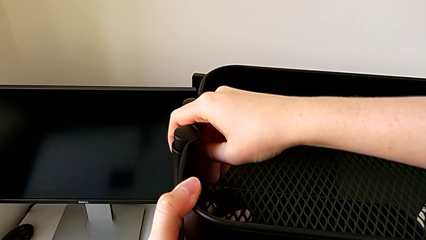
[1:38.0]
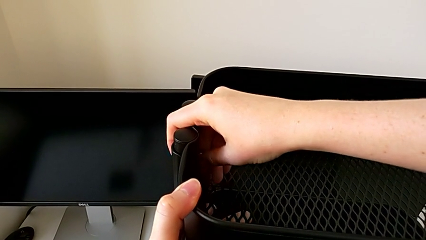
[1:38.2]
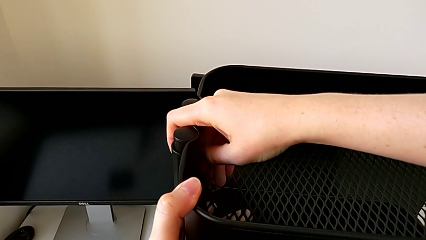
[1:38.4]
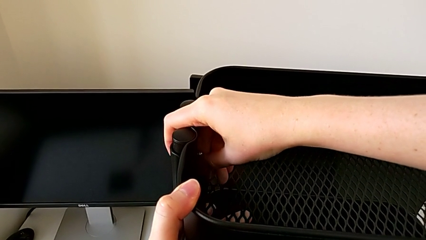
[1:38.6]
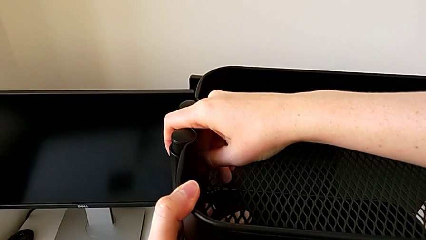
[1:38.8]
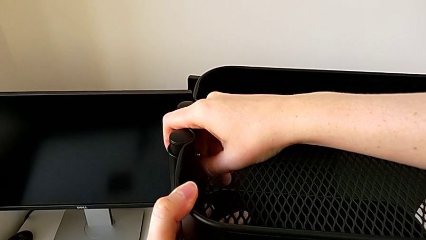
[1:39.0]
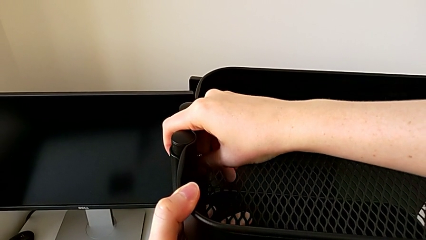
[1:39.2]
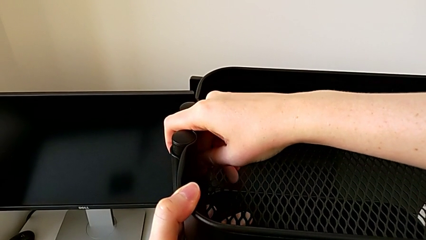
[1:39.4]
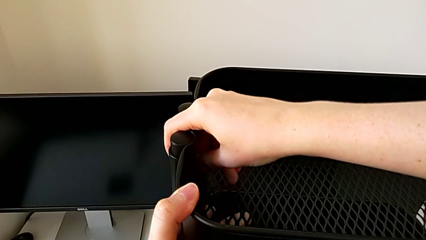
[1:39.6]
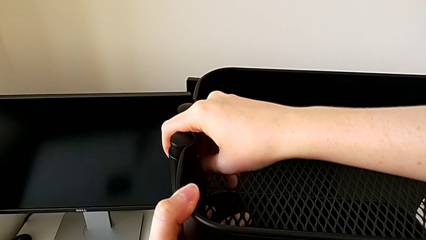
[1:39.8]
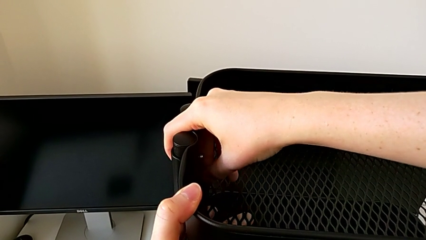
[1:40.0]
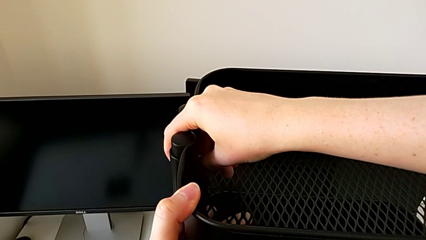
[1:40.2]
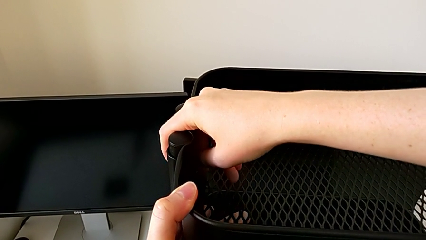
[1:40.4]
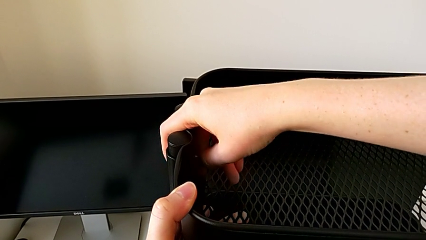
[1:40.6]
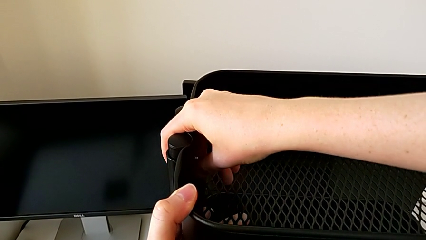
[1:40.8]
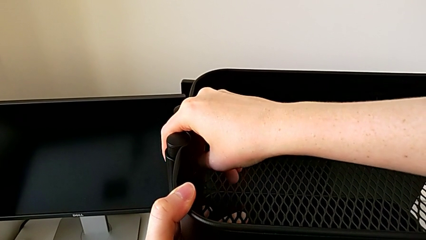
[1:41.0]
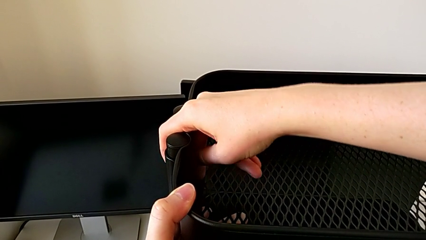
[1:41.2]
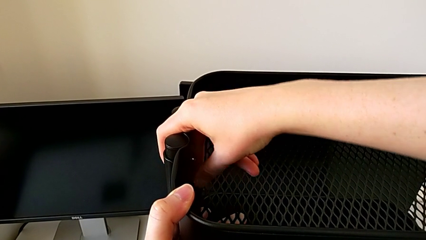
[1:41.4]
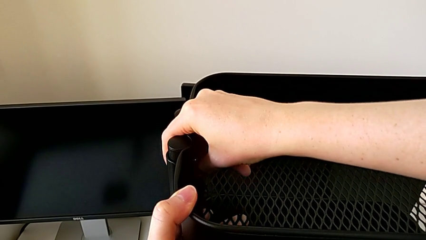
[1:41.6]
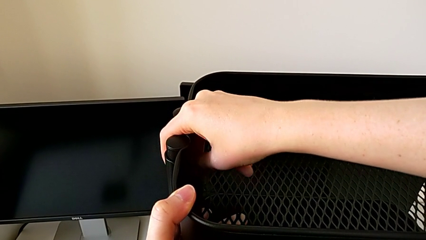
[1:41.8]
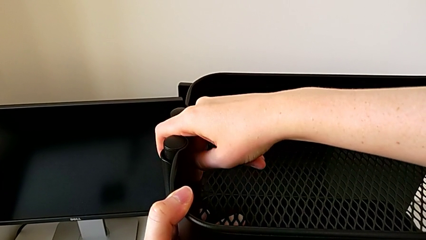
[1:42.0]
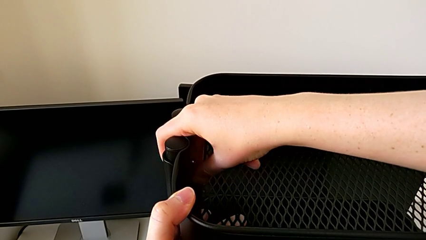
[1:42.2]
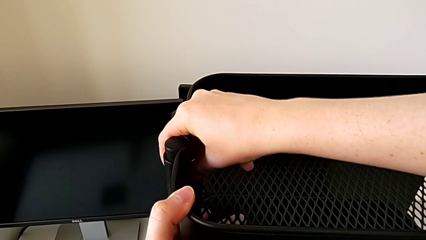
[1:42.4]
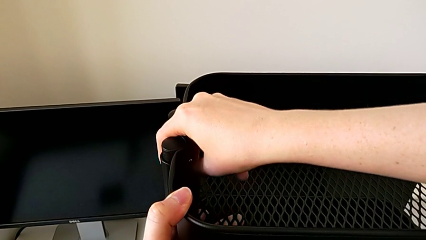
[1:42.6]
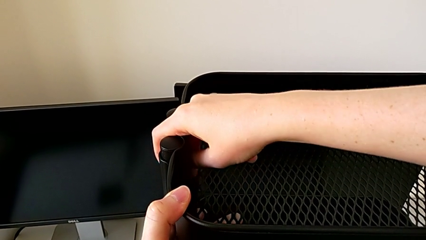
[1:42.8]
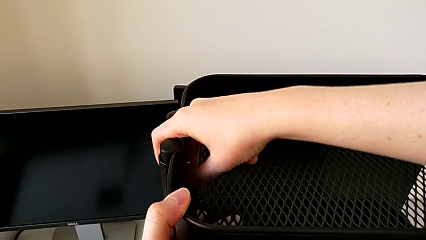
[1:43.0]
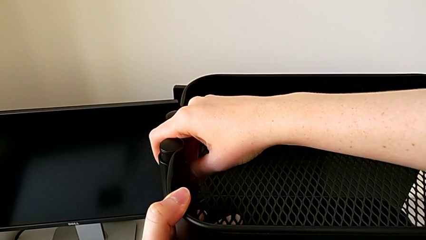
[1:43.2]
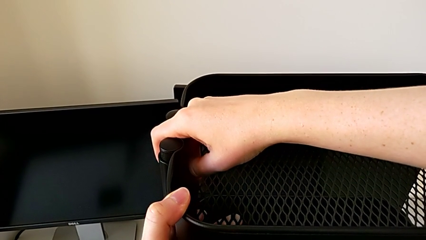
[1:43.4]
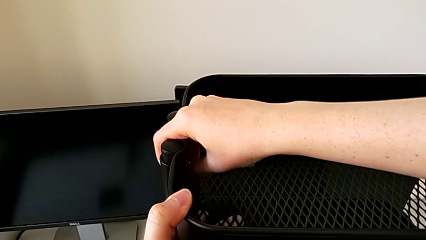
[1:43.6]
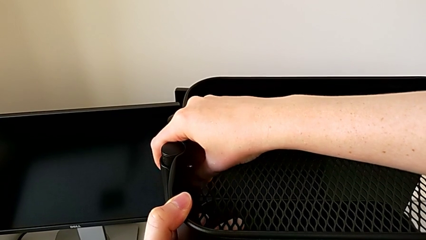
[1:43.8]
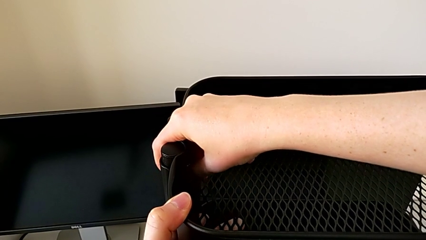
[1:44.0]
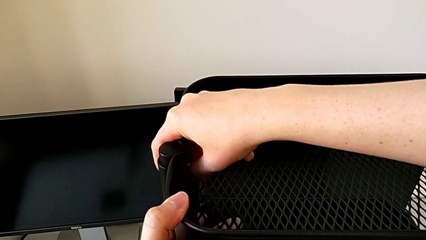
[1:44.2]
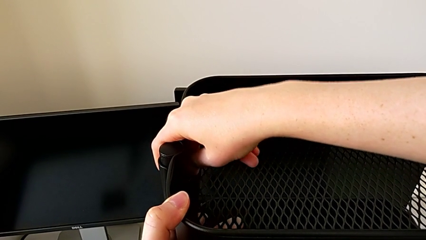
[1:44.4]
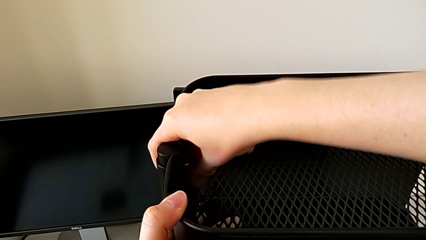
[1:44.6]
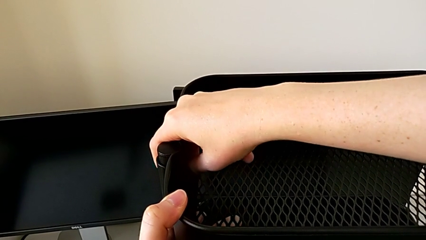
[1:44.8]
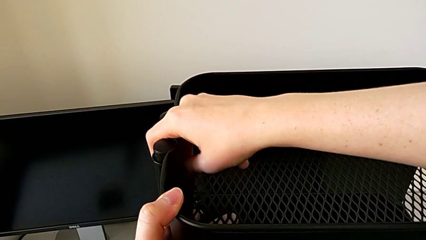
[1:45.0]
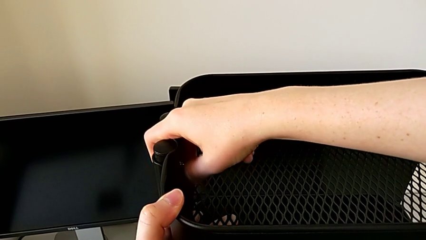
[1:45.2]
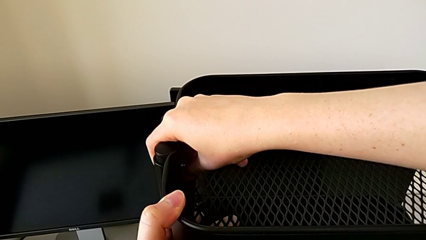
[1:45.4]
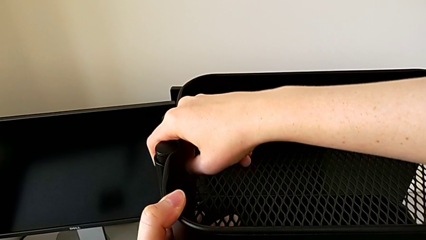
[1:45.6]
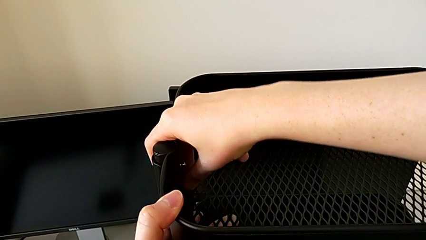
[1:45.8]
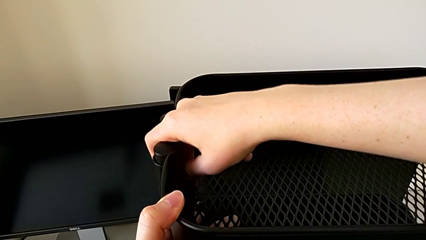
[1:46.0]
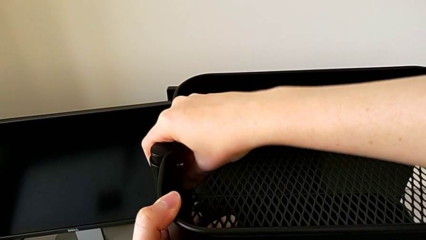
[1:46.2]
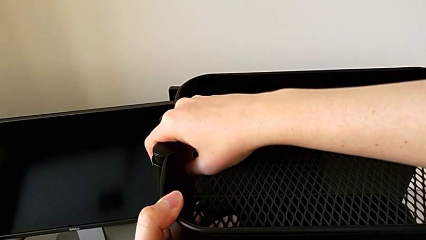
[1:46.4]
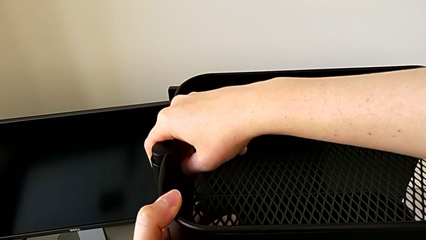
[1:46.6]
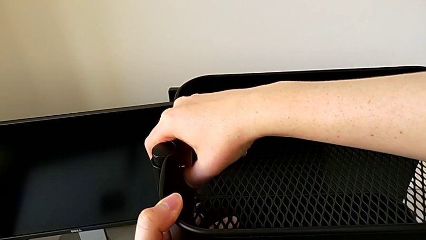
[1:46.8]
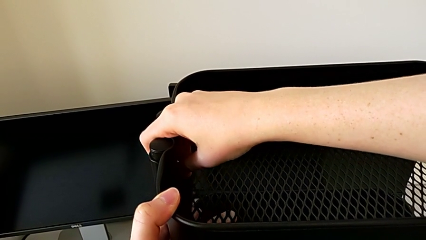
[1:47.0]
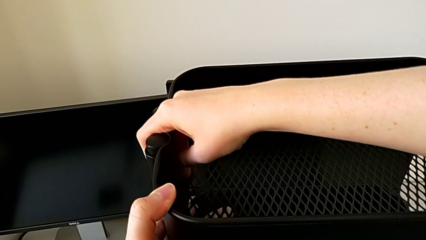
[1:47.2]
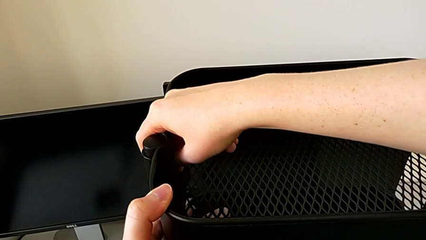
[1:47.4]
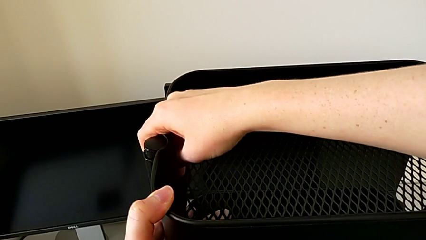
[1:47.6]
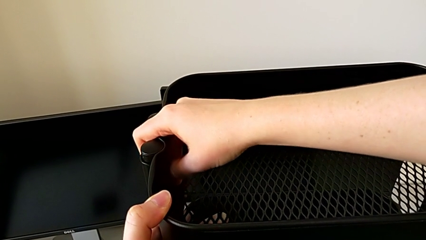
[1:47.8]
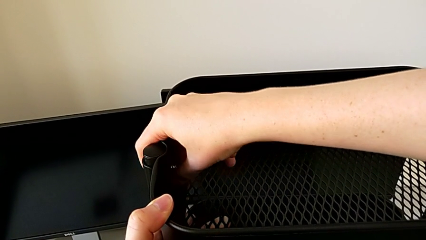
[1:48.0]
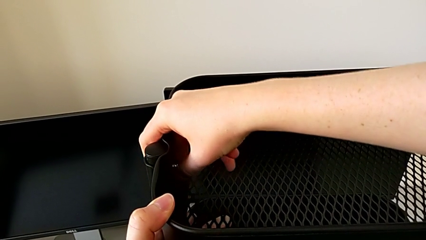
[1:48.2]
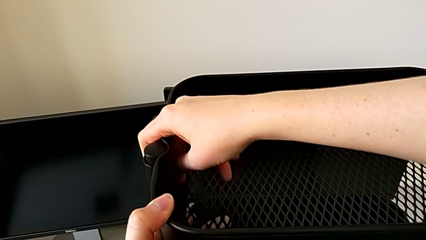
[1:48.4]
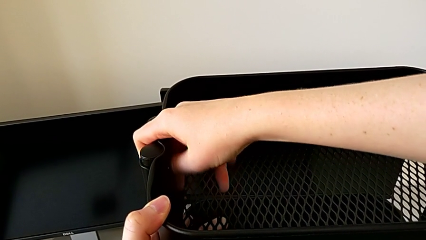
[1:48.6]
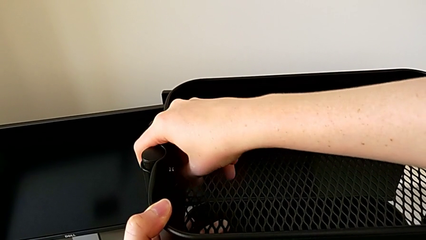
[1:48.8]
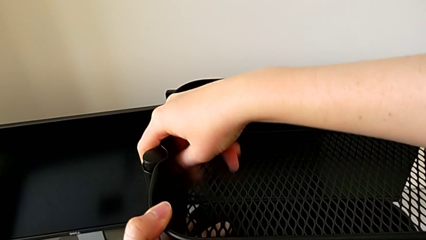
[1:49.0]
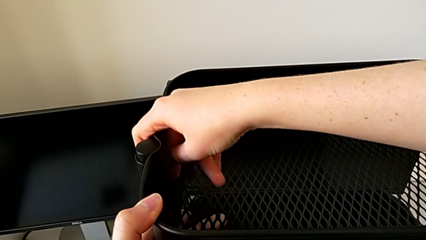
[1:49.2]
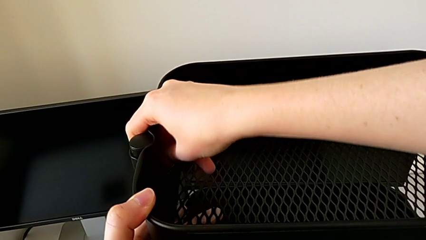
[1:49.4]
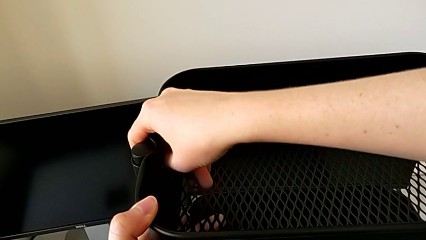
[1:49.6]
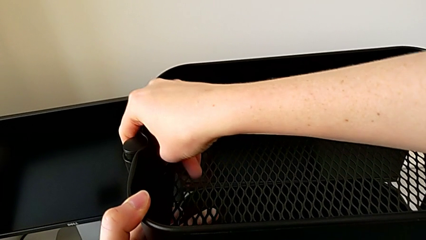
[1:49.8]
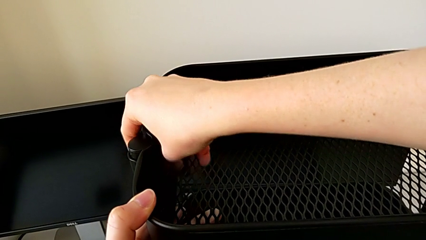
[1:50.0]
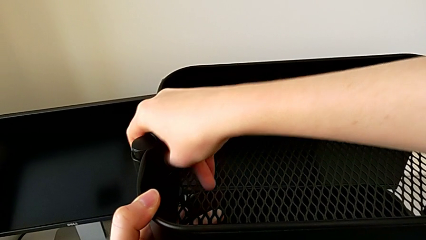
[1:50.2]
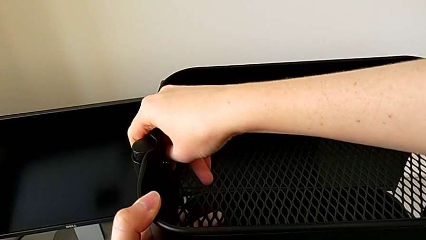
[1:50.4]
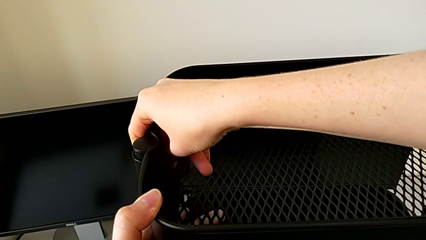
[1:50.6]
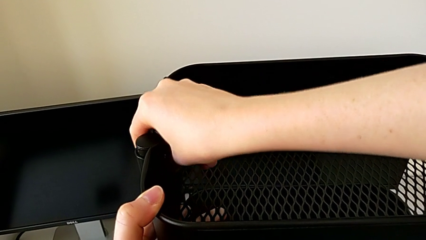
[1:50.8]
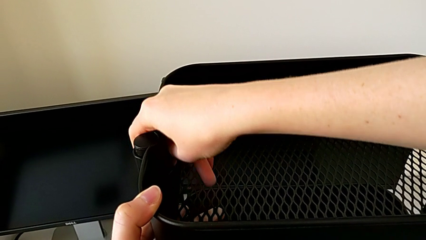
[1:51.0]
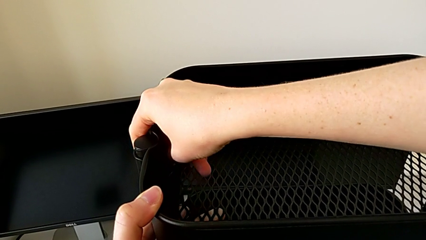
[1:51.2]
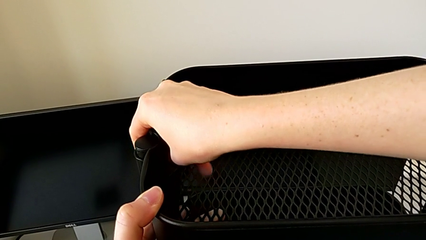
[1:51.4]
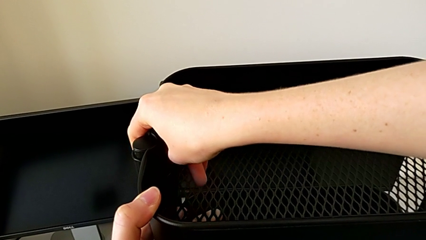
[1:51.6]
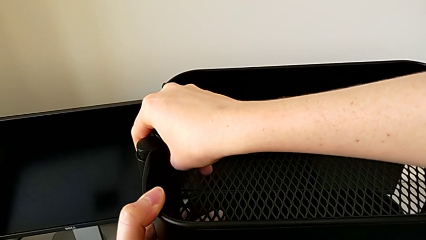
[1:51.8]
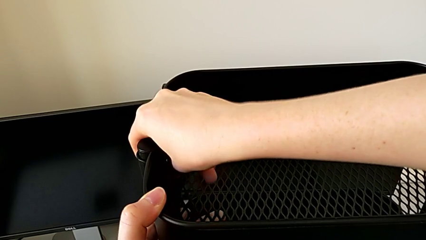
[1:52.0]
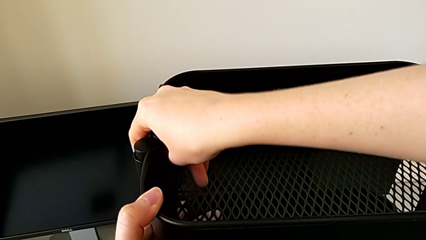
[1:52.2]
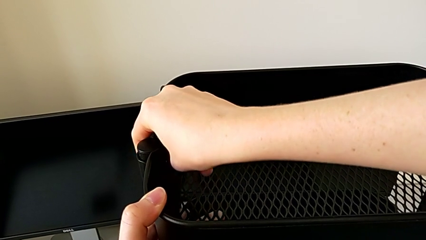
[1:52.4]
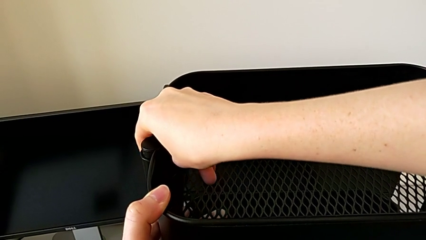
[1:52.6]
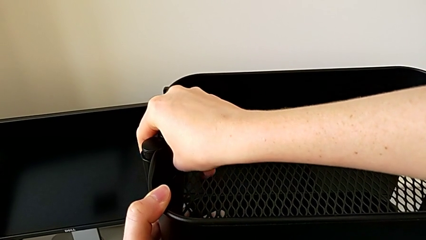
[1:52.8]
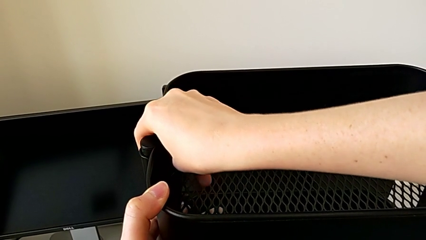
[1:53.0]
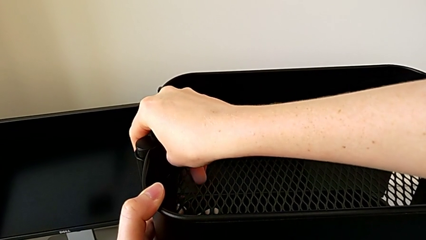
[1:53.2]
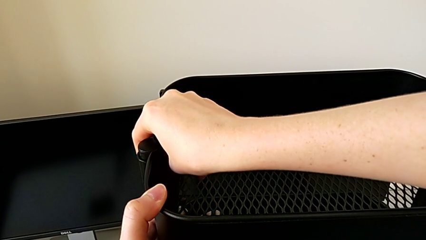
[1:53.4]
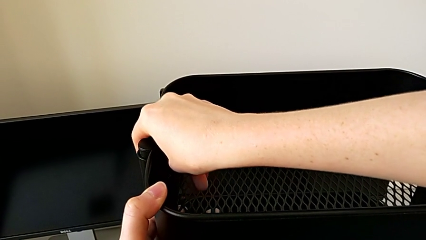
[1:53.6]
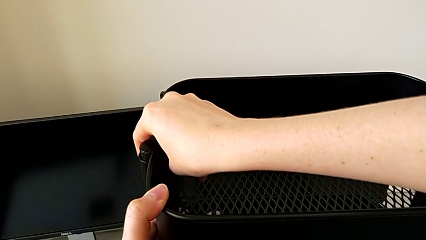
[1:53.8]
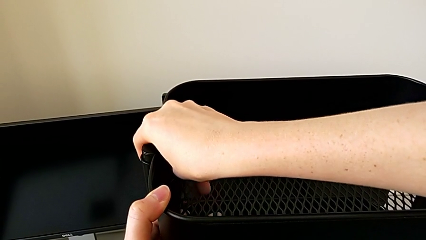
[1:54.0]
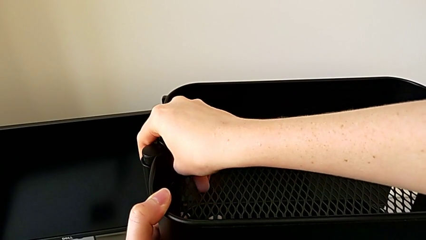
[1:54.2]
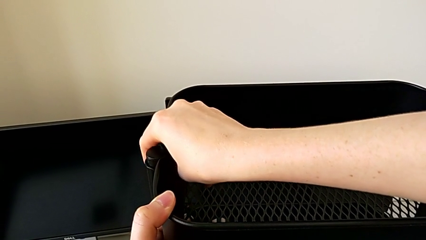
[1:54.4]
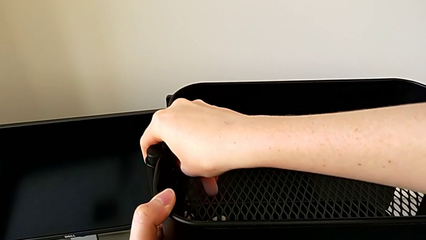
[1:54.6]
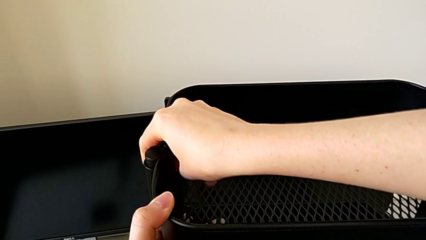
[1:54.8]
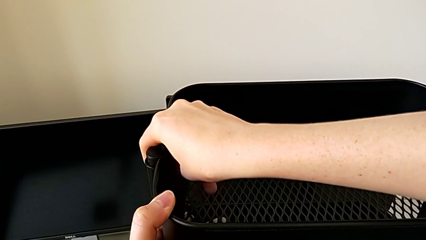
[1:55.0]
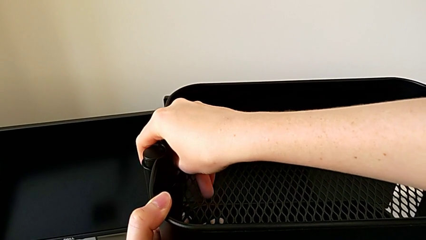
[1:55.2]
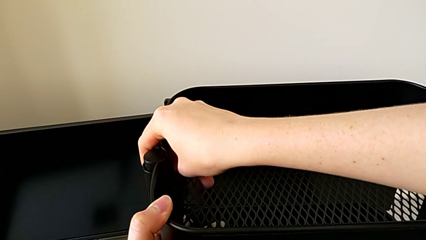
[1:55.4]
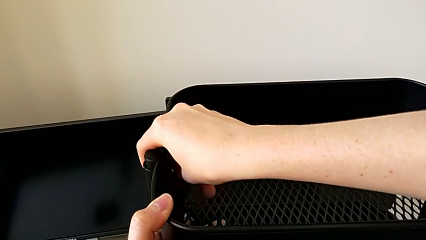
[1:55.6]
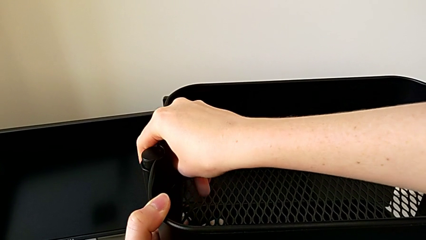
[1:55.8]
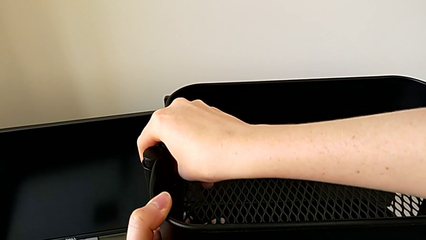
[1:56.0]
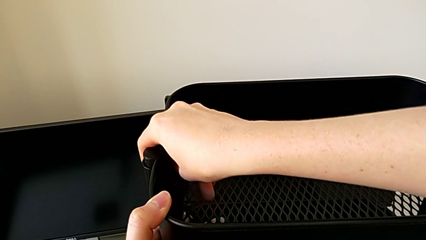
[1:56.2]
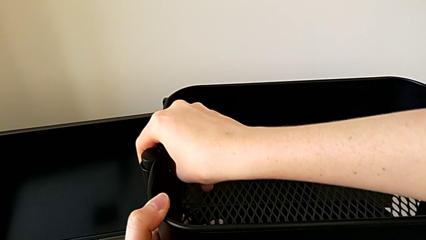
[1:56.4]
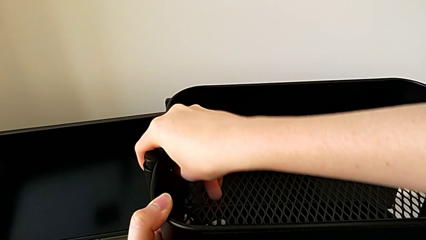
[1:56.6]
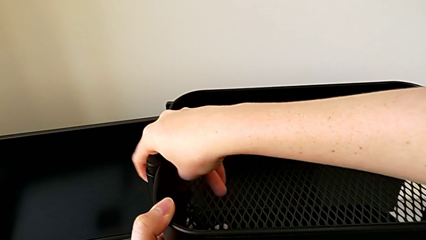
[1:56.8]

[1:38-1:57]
The camera wearer is disassembling the top tray. They keep unscrewing the first hexagon cap nut.
